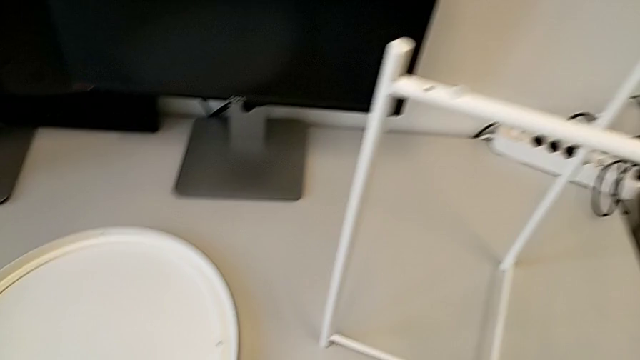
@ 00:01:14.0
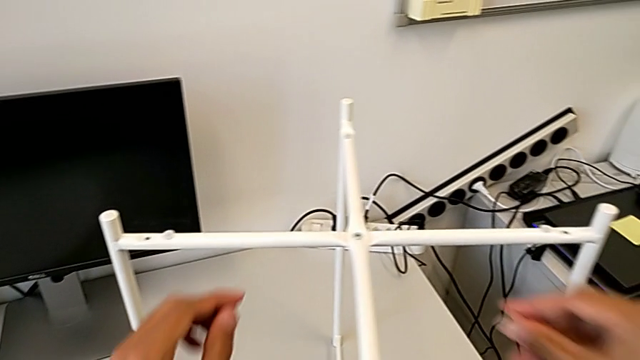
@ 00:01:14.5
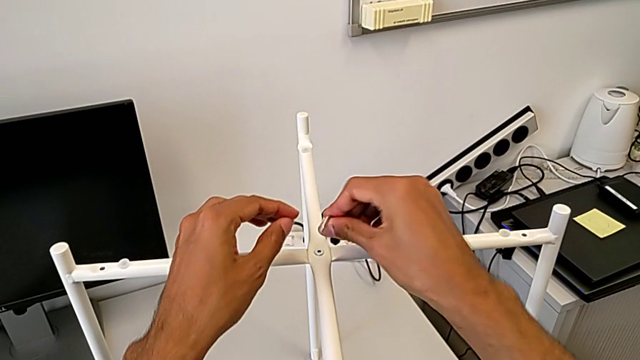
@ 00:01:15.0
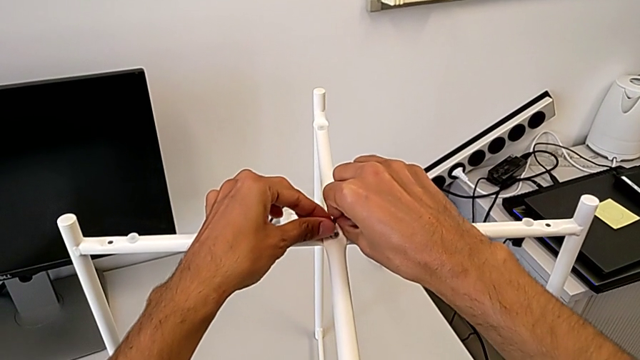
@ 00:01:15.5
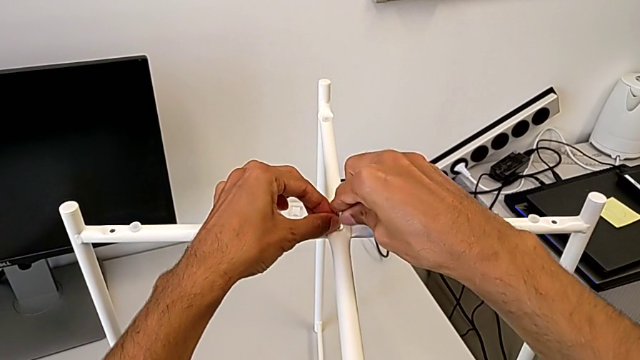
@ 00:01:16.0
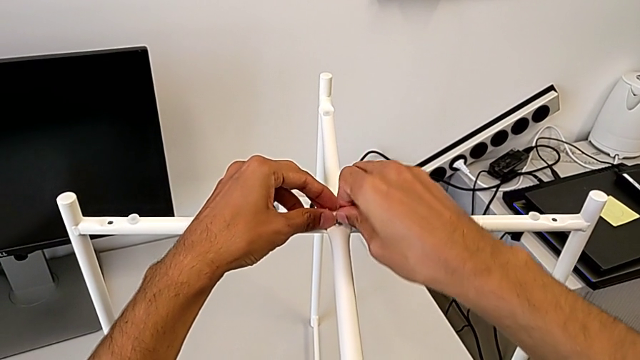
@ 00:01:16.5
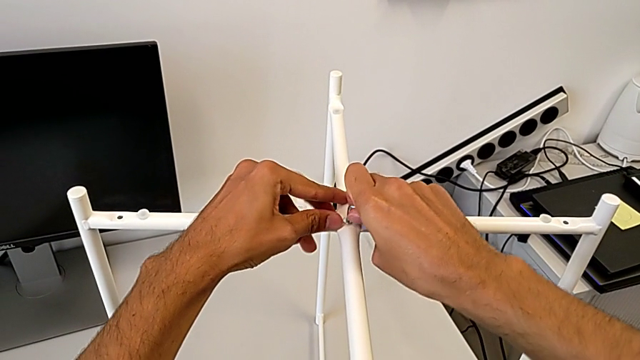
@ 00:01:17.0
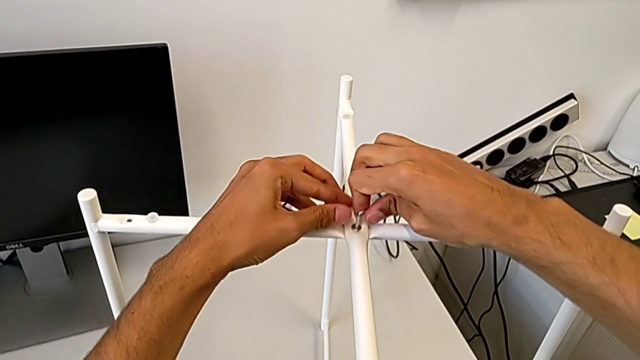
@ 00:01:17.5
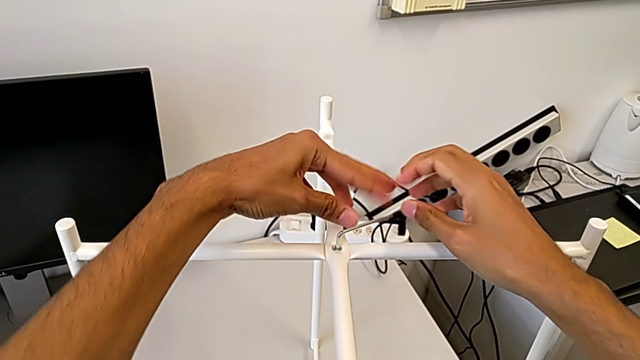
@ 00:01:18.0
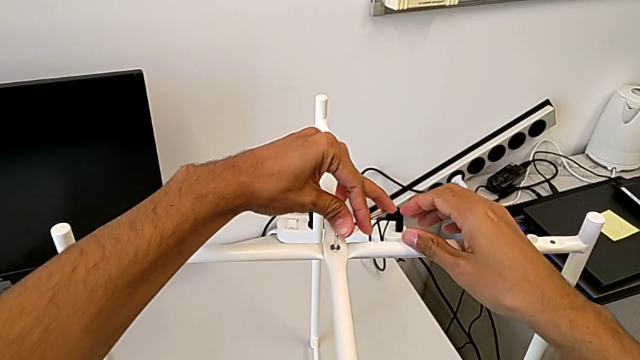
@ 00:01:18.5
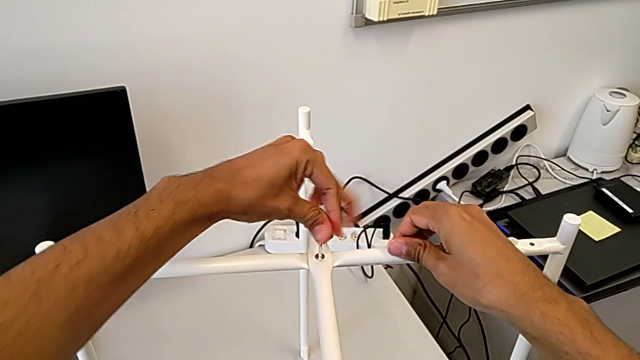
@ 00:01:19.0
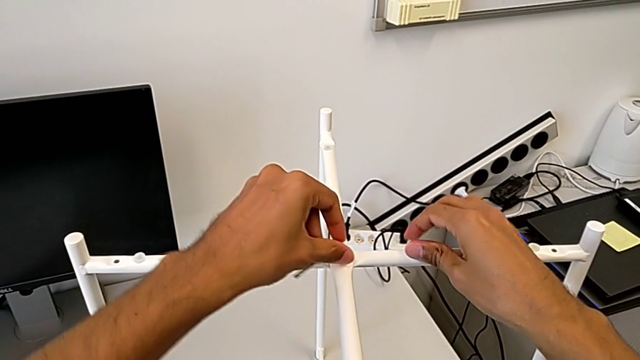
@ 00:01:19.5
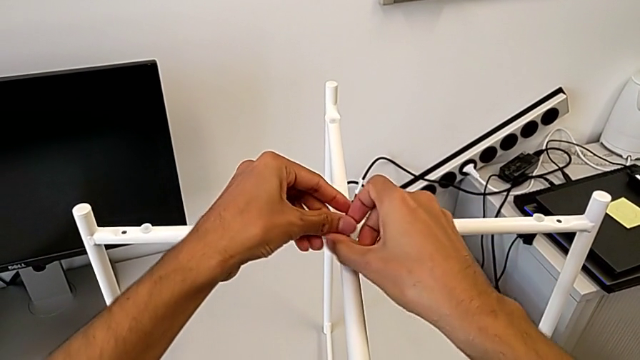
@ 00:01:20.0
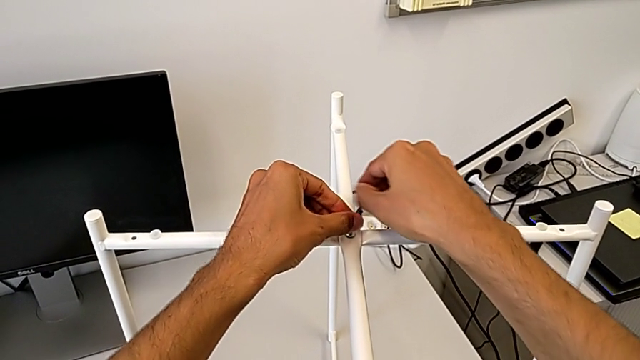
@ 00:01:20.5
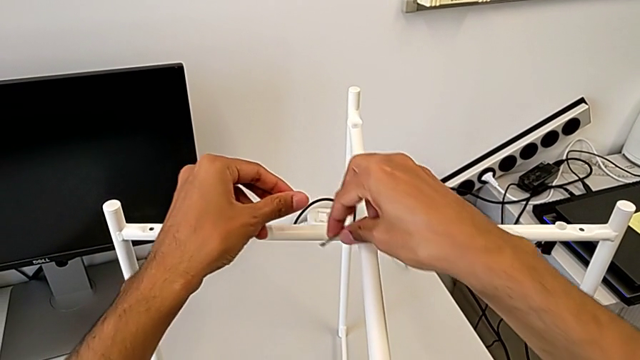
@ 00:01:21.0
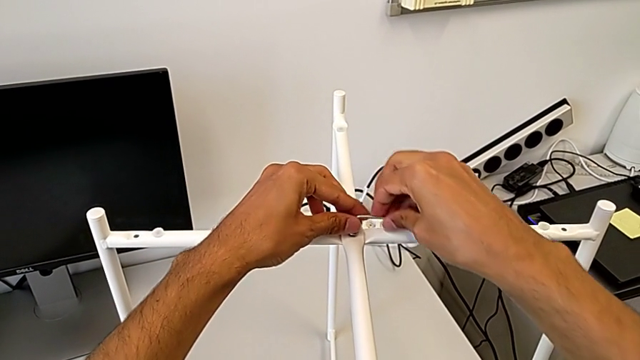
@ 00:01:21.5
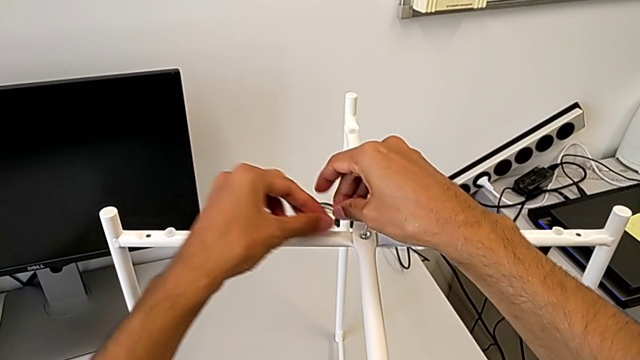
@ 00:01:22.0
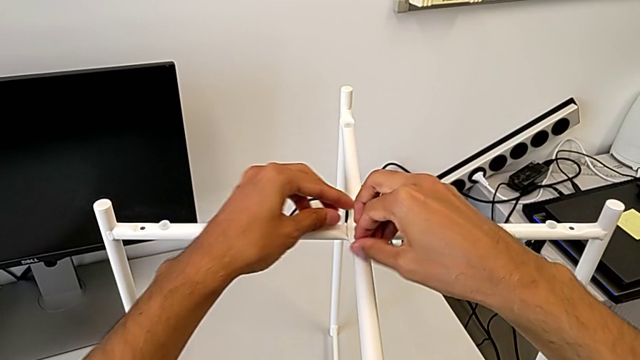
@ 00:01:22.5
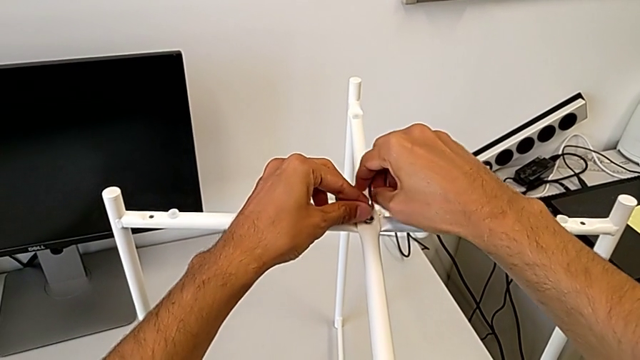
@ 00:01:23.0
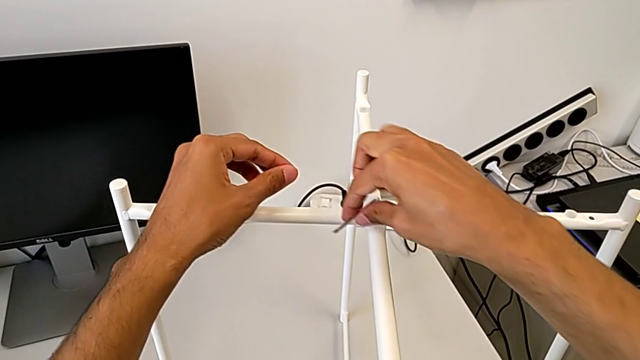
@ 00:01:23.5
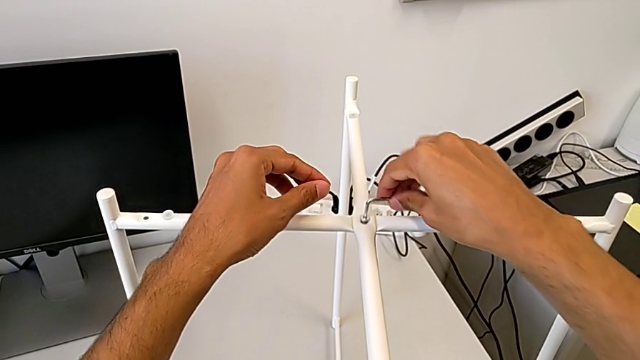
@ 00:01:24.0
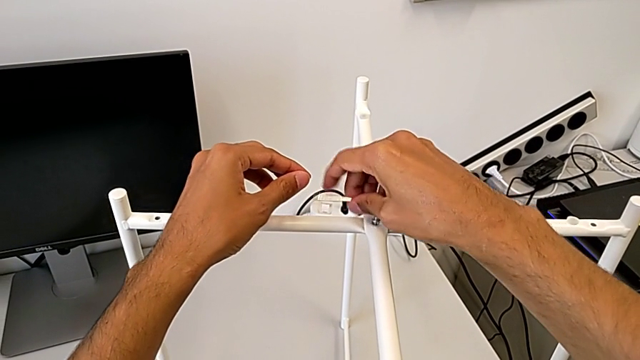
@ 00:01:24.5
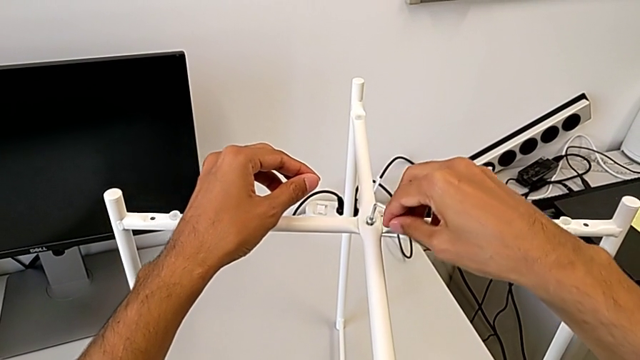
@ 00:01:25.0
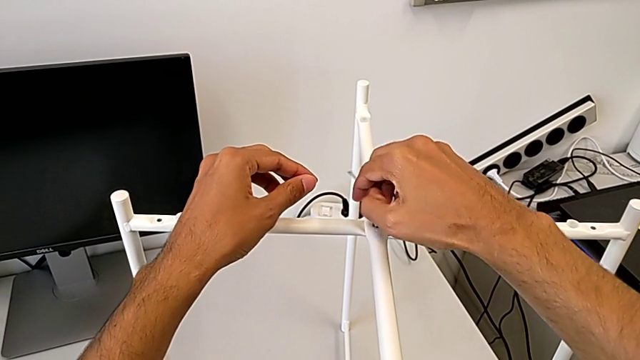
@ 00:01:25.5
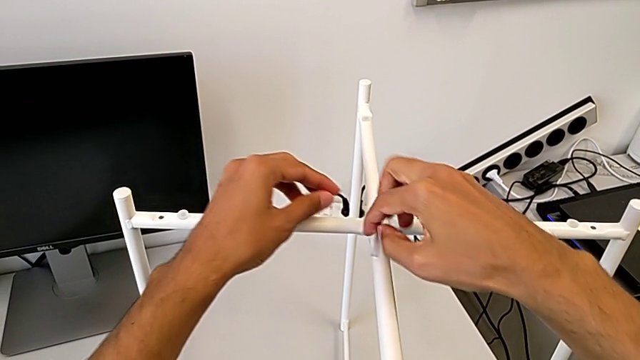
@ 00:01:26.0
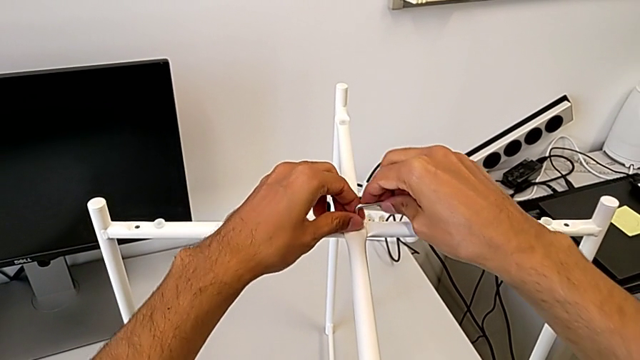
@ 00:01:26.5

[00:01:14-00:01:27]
The camera wearer is unscrewing the top hex socket head of the base. They approach the hex socket head, insert the Allen wrench, unscrew the hex socket head and withdraw the Allen wrench.

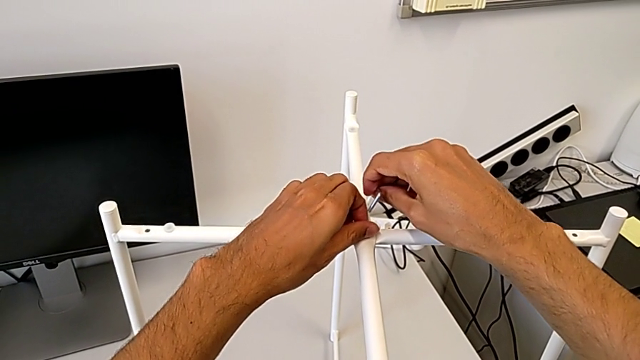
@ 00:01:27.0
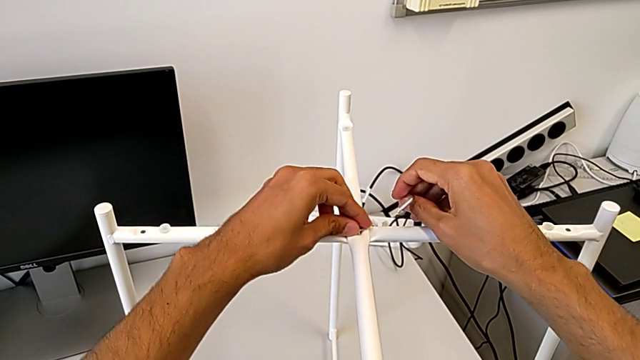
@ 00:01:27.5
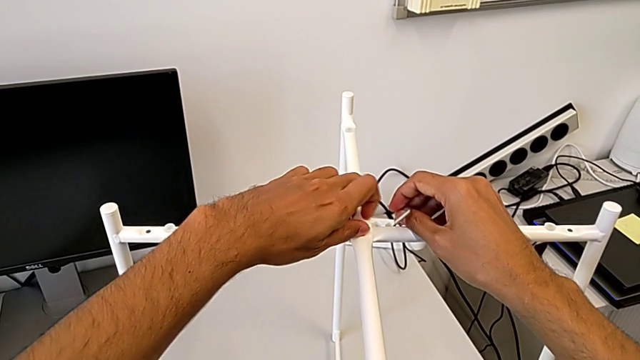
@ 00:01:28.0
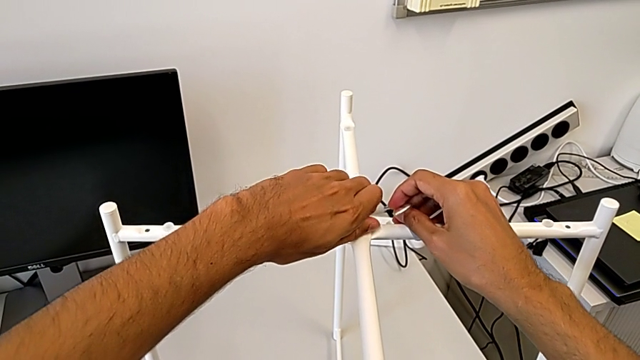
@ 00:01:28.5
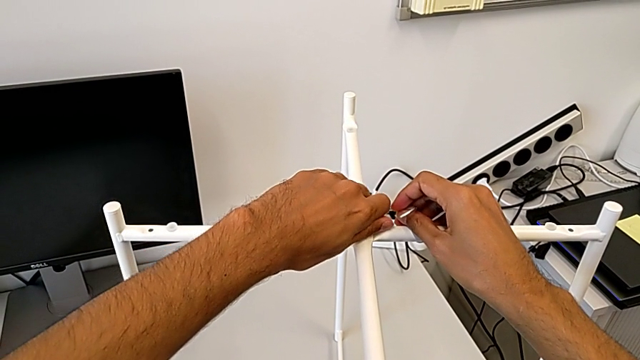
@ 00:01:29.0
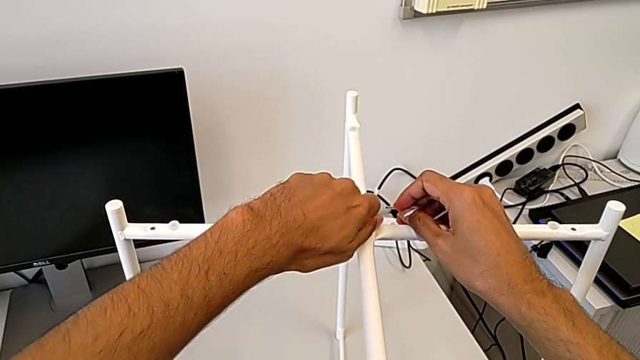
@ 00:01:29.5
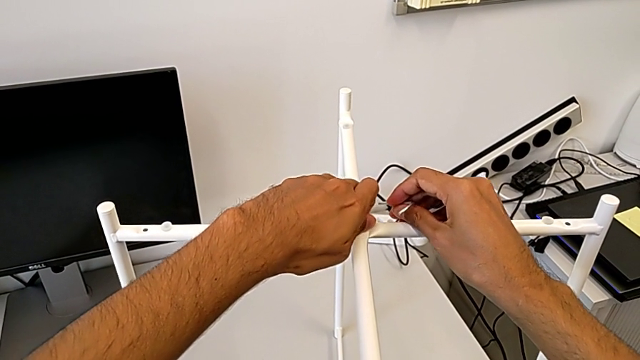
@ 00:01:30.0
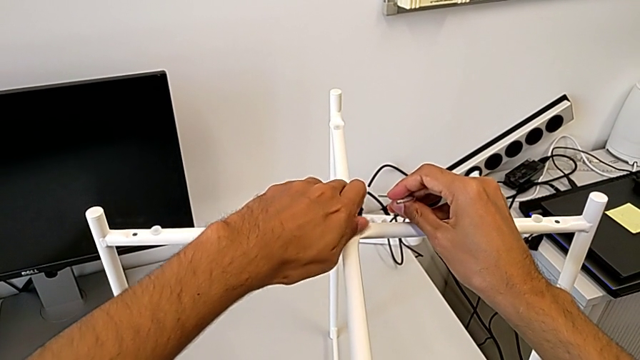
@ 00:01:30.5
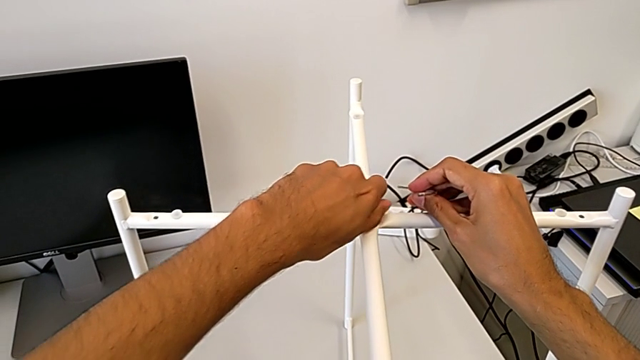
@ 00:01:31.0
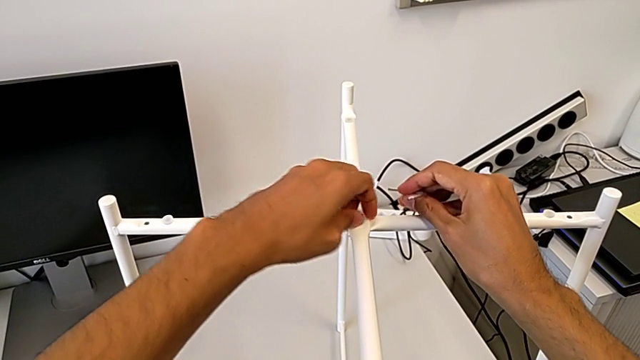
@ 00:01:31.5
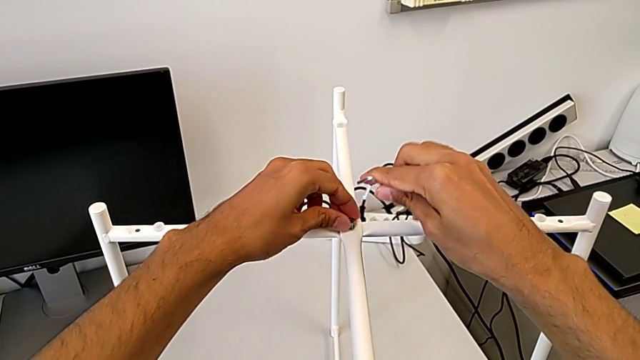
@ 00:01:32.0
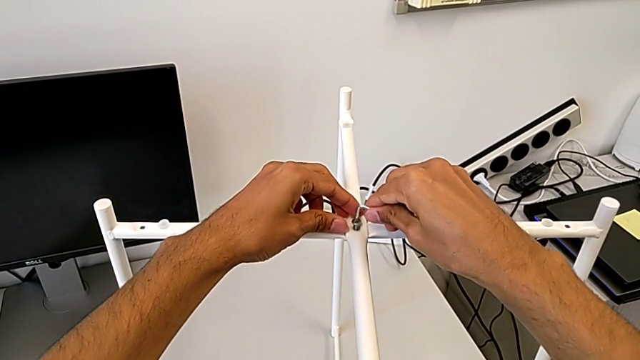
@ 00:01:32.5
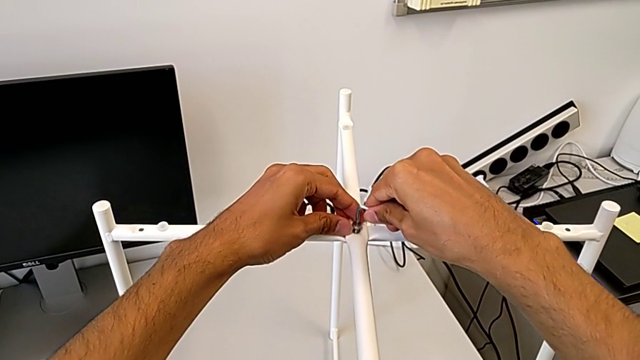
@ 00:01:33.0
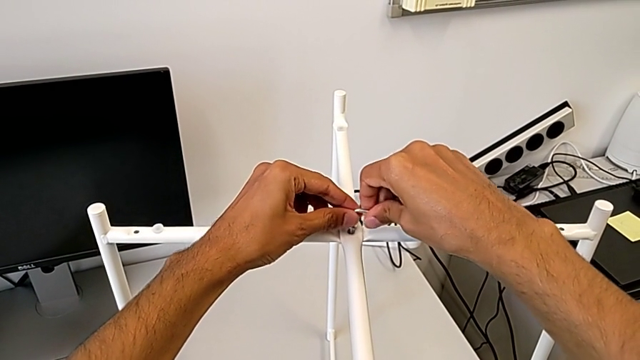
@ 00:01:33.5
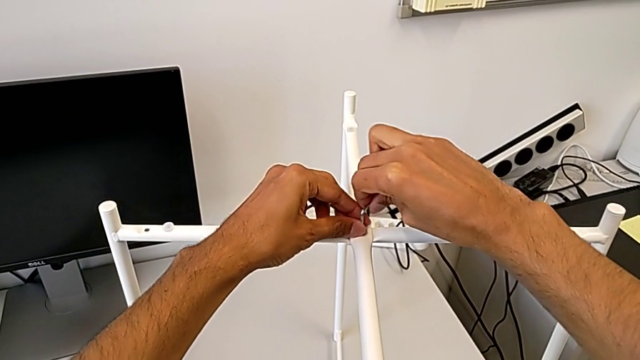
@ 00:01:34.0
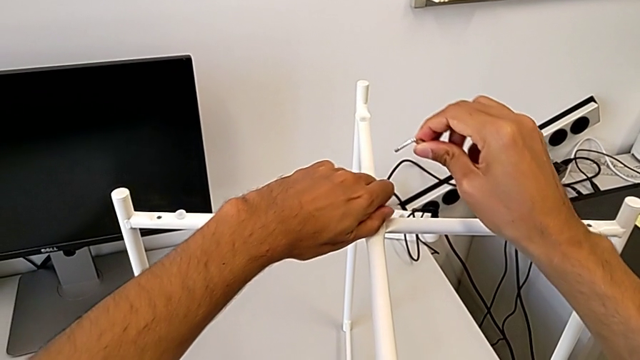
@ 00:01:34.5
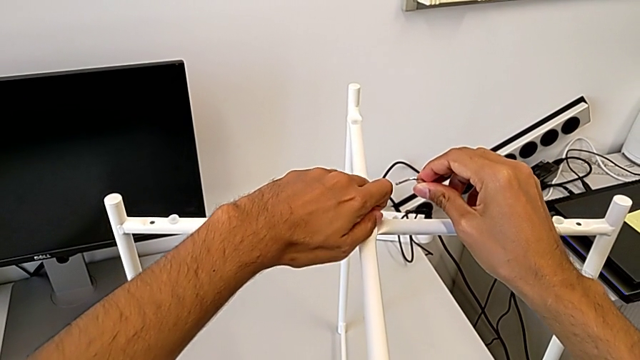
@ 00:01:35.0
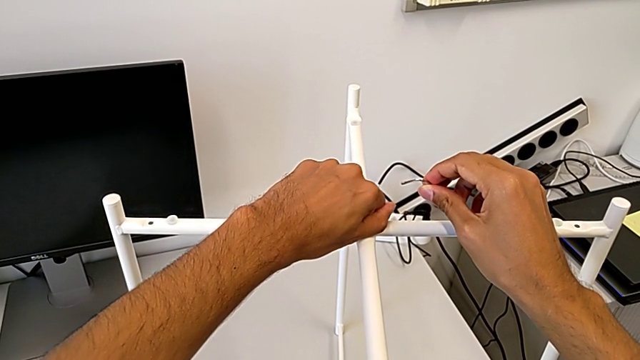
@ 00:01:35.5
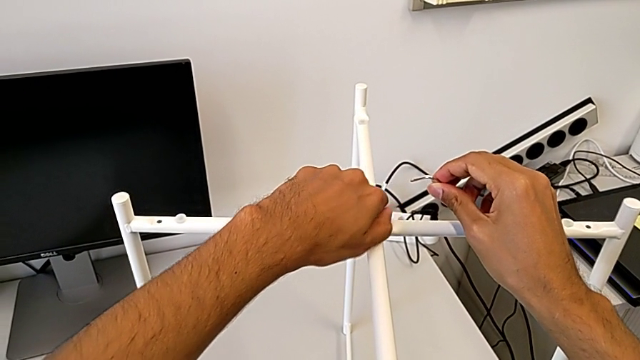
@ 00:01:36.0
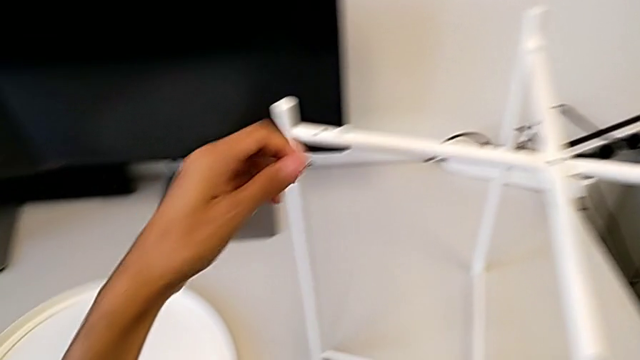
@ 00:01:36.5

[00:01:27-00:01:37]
The camera wearer is unscrewing the top hex socket head of the base. They unscrew the hex socket head, insert the Allen wrench, withdraw the Allen wrench with the right hand, unscrew the hex socket head with the left hand and disassemble it.
